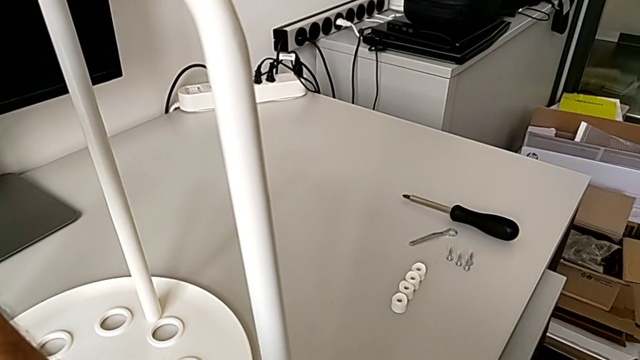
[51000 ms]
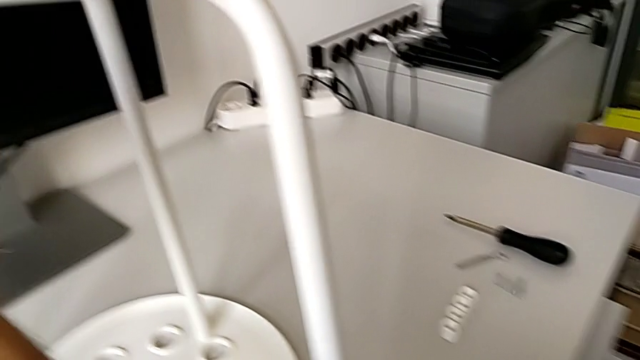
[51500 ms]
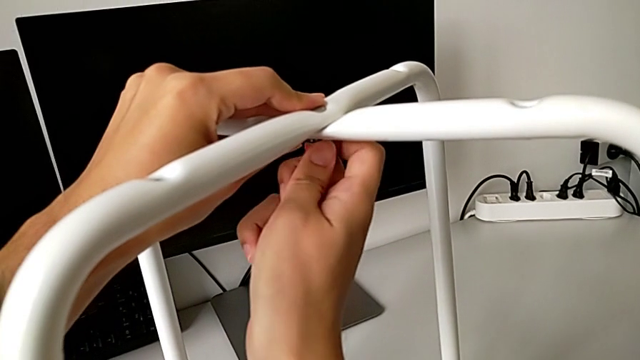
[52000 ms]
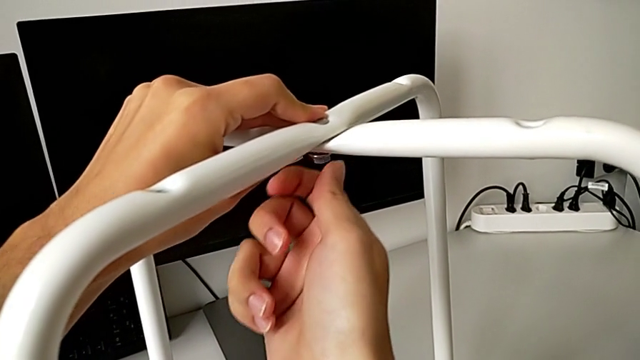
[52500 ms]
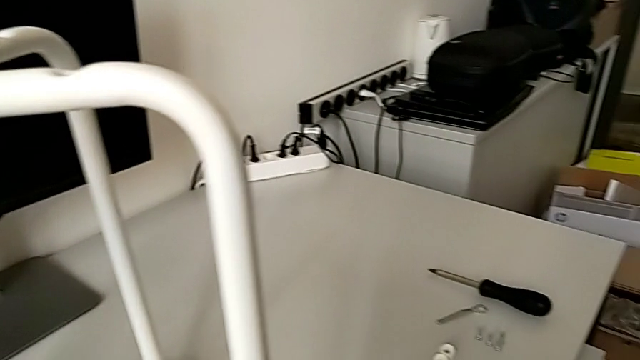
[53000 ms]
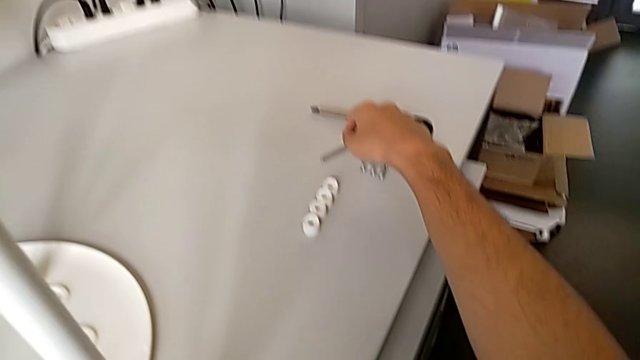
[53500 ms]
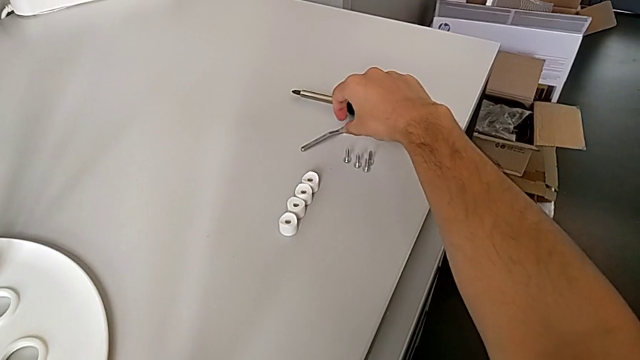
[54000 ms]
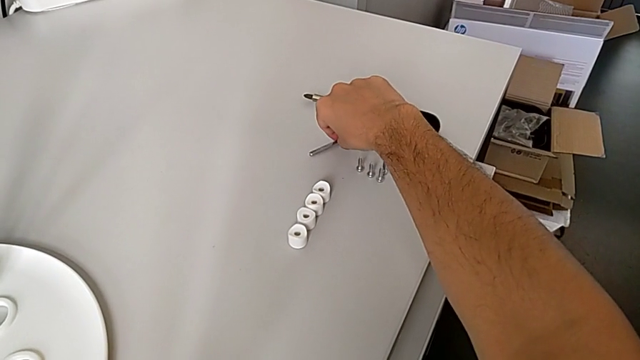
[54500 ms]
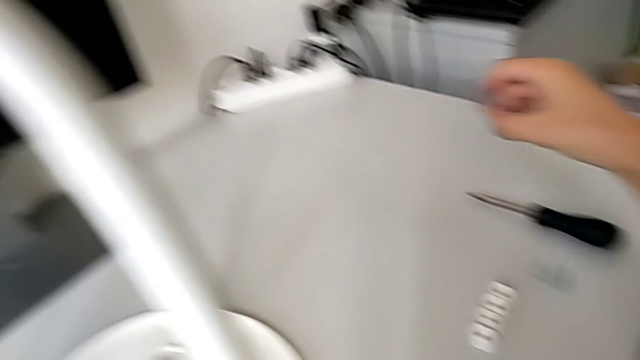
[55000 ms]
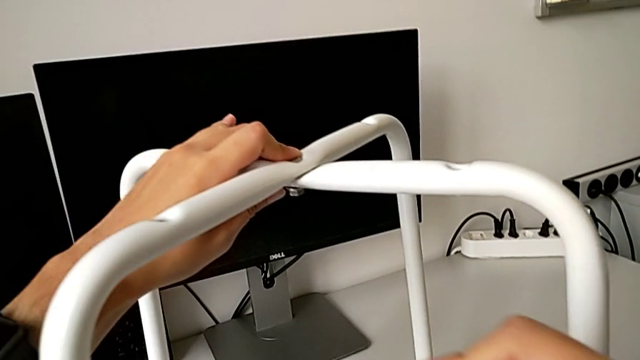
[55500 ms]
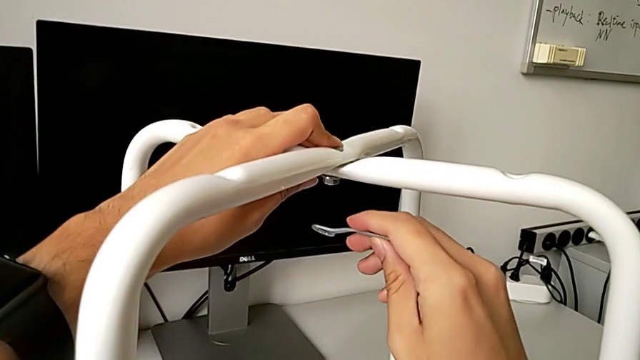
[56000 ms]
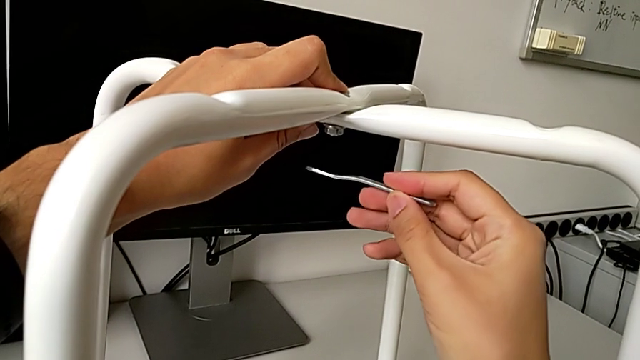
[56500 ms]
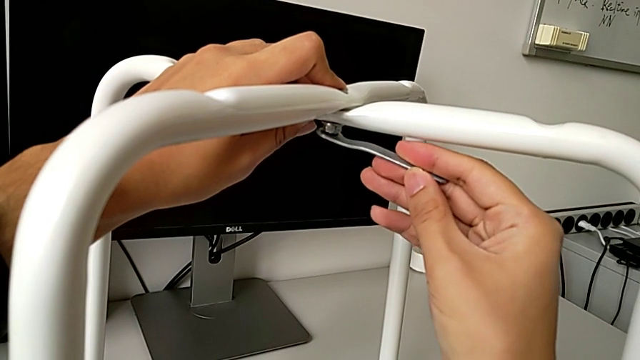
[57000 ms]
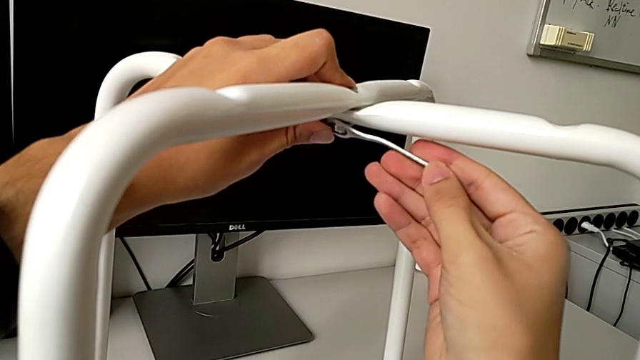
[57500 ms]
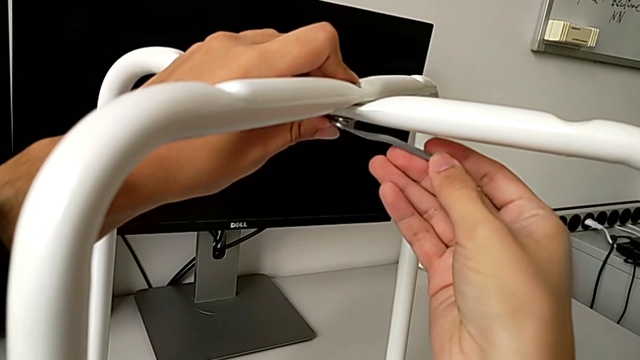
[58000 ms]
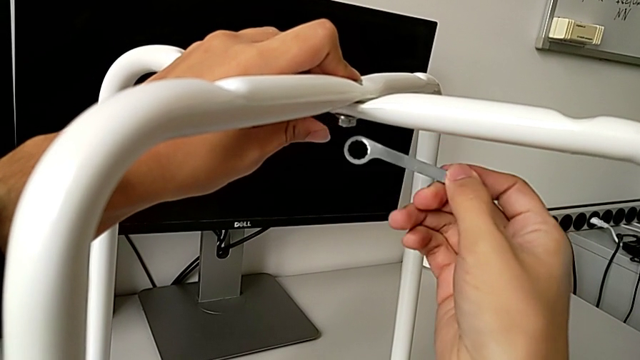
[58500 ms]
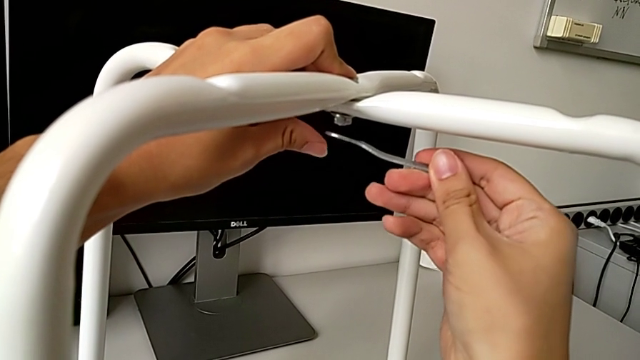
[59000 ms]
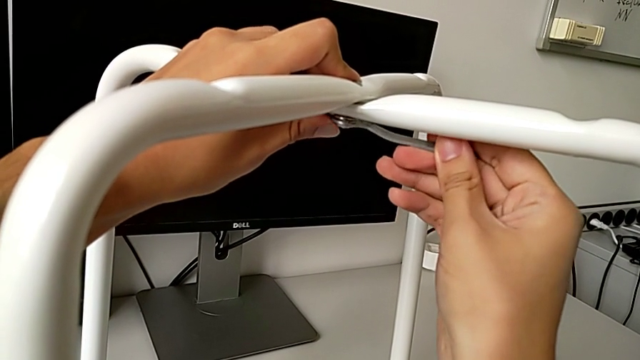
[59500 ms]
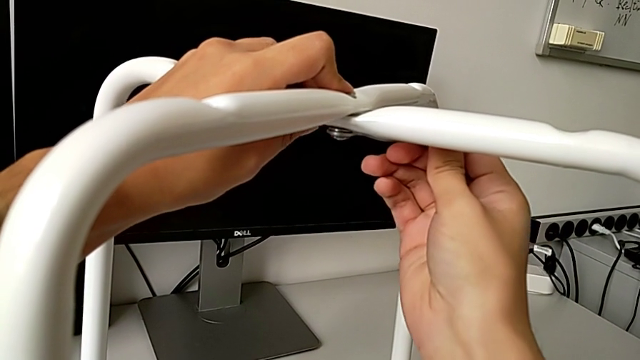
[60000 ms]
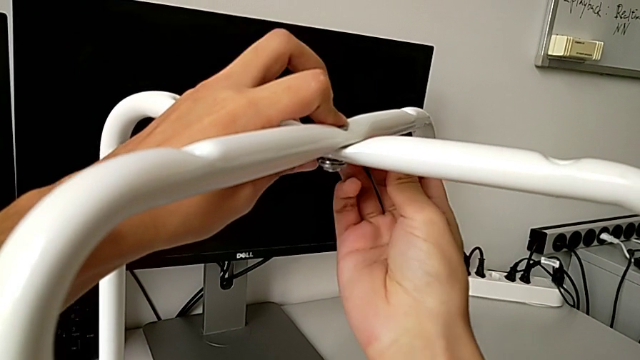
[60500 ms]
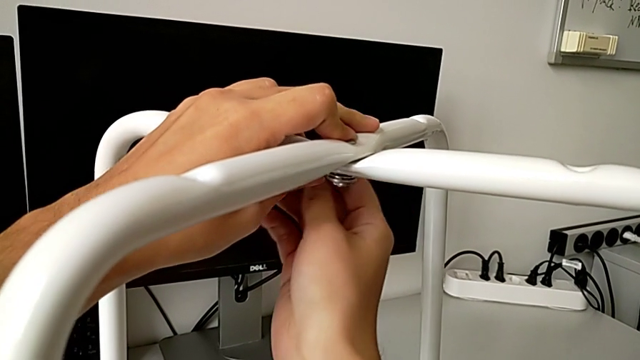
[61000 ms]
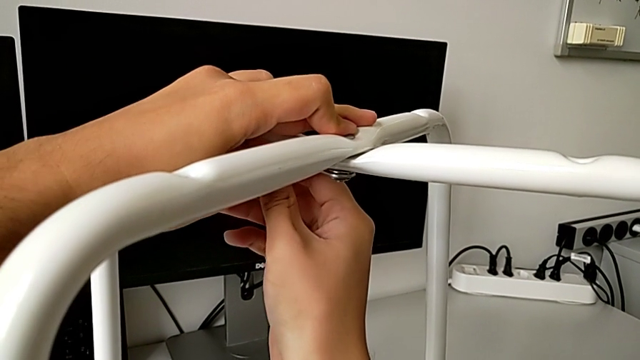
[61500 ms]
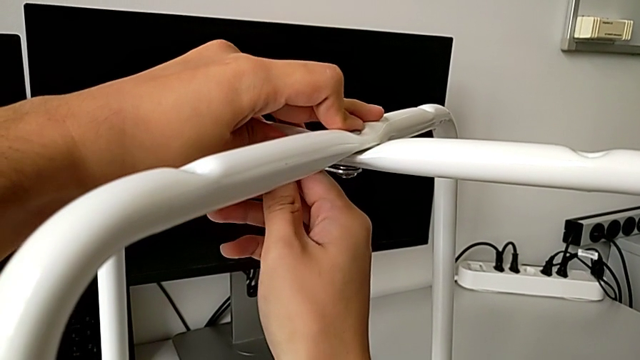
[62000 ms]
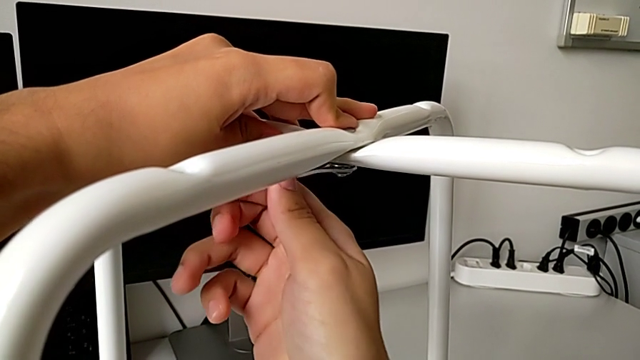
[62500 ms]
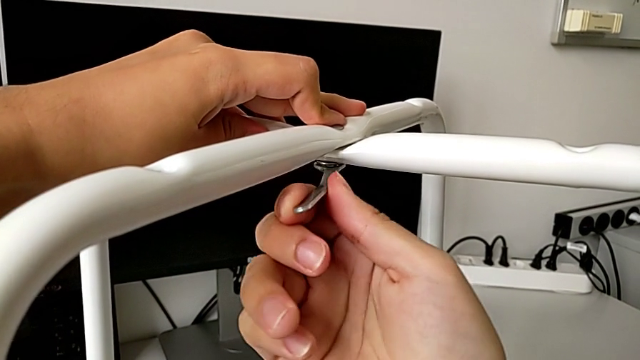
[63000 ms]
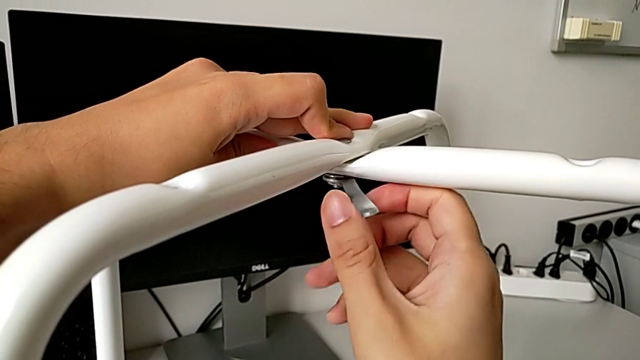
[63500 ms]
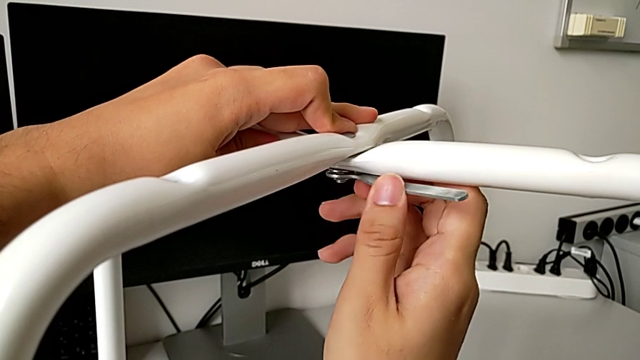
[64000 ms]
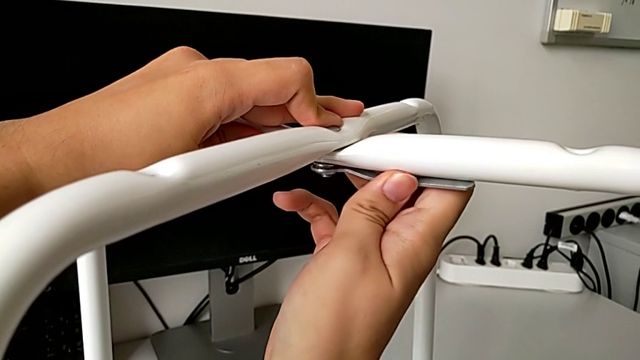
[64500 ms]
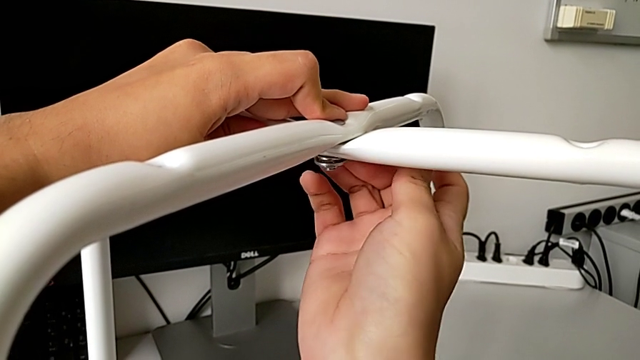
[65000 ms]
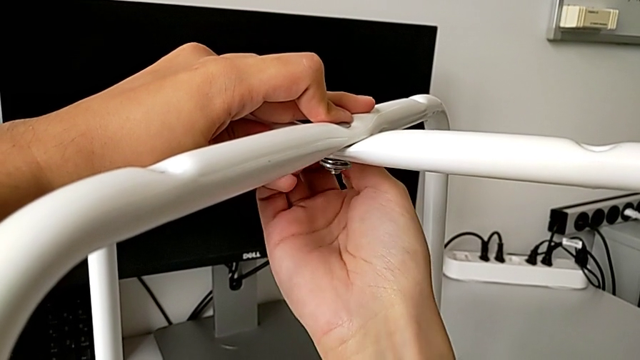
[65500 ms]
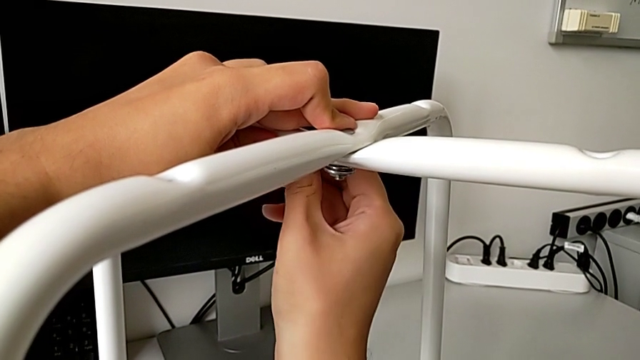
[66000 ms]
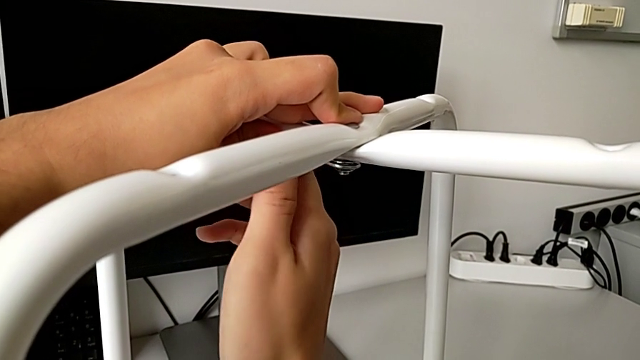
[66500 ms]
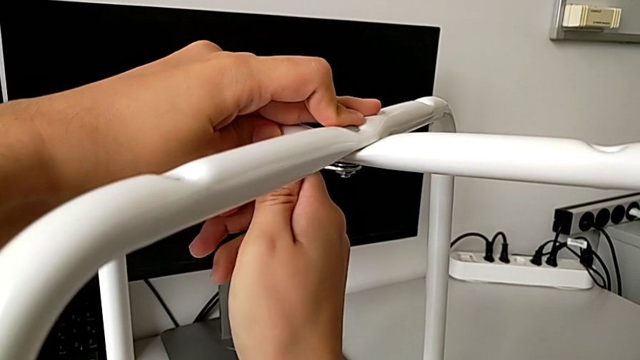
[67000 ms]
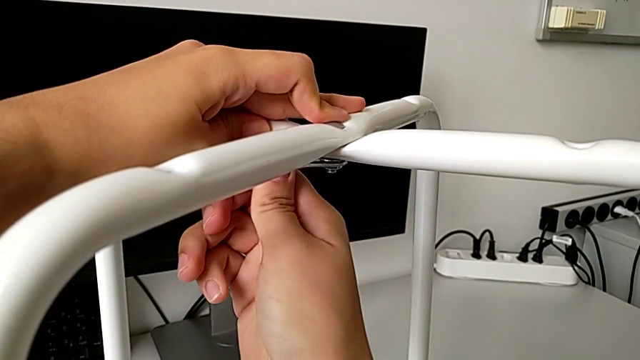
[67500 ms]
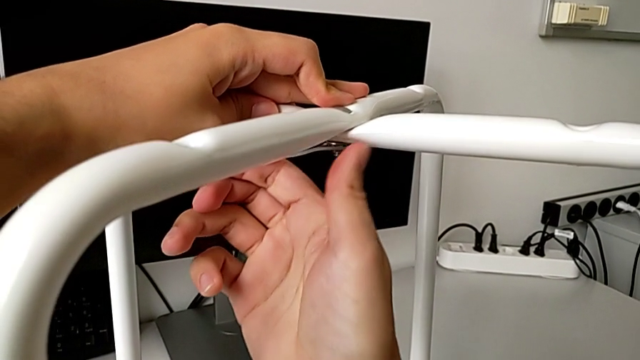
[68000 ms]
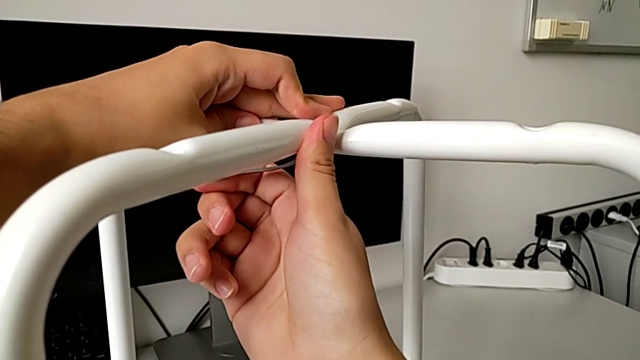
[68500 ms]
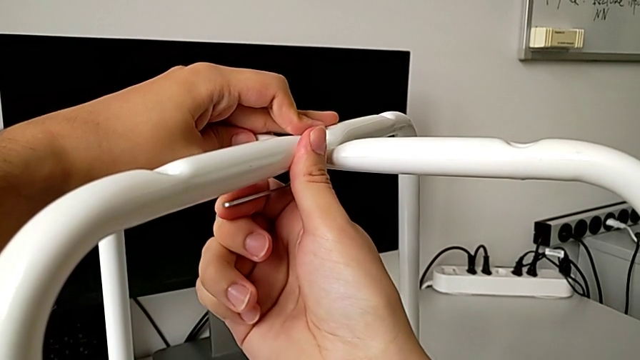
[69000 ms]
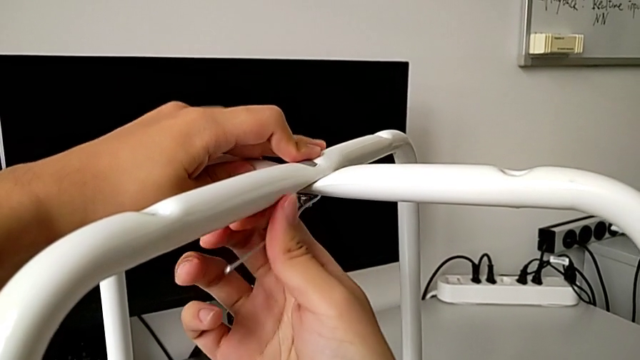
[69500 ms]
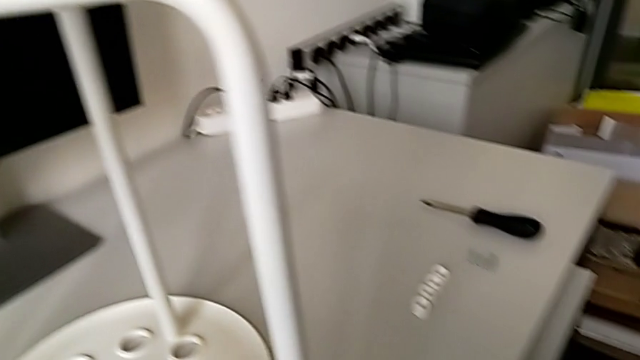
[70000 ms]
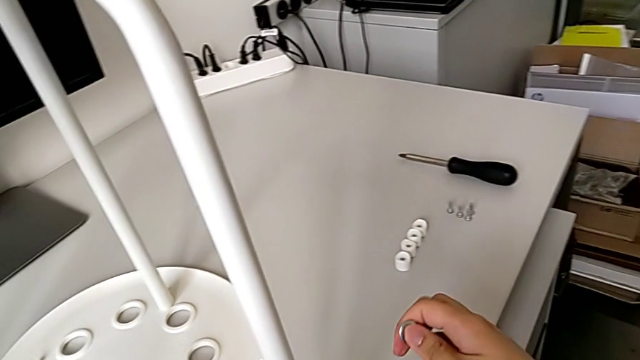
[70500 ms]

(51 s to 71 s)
The camera wearer is assembling the legs. They screw the hex nut, grab the hexagonal wrench, insert it, screw the hex nut, withdraw the hexagonal wrench and place it.

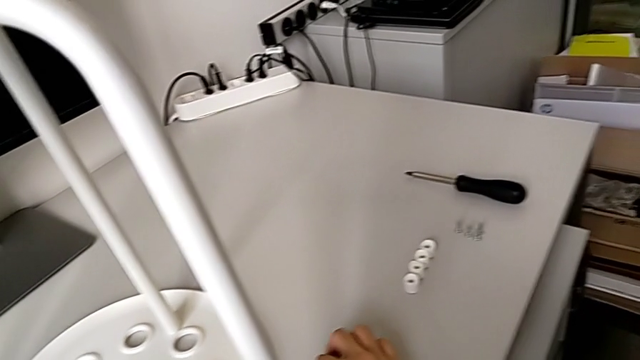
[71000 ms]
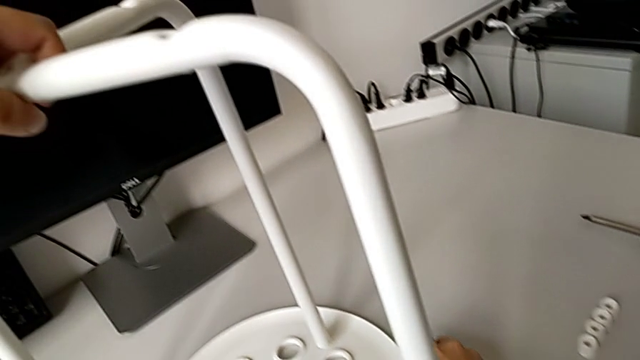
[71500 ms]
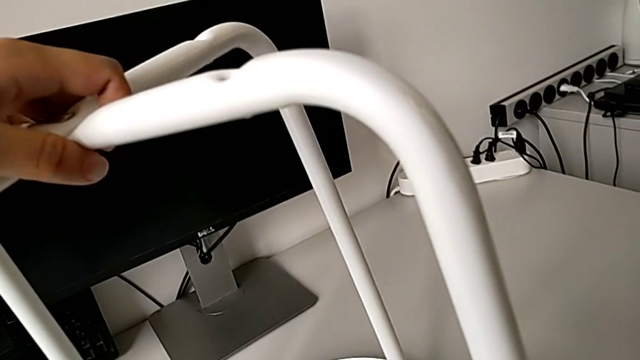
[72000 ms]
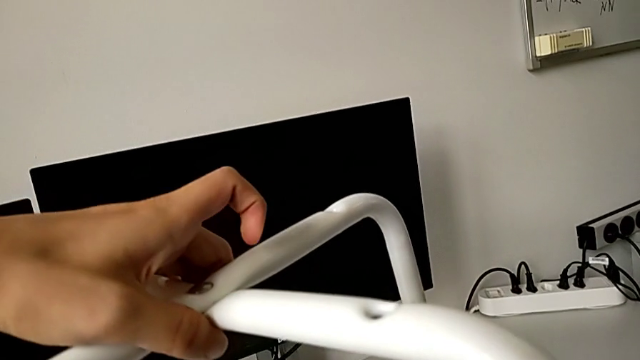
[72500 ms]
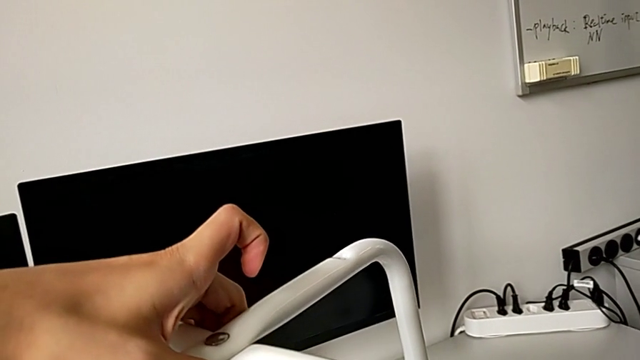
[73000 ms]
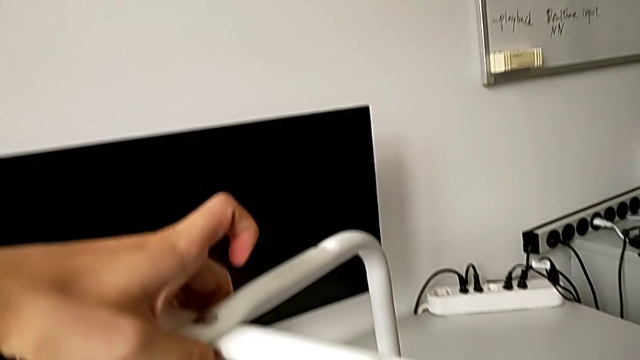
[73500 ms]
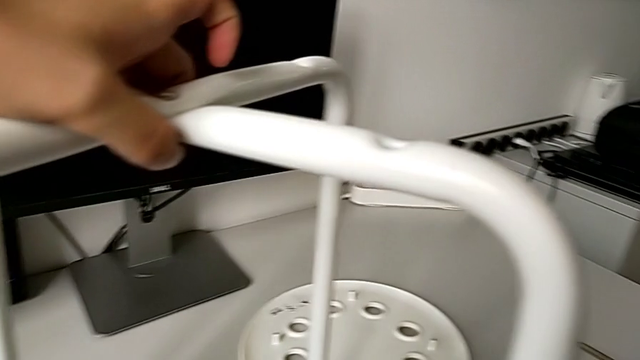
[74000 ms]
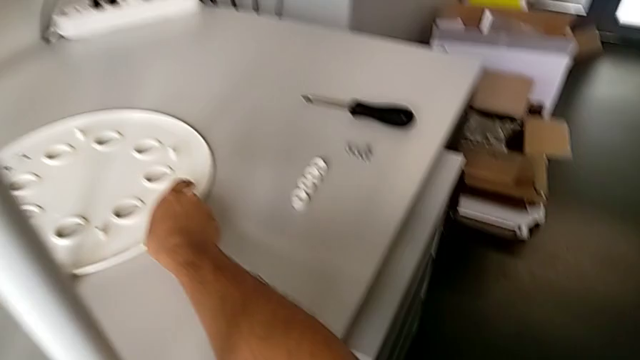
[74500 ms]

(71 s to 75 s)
The camera wearer is assembling the seat. They lift the leg with the left hand and slide the seat with the right hand.
